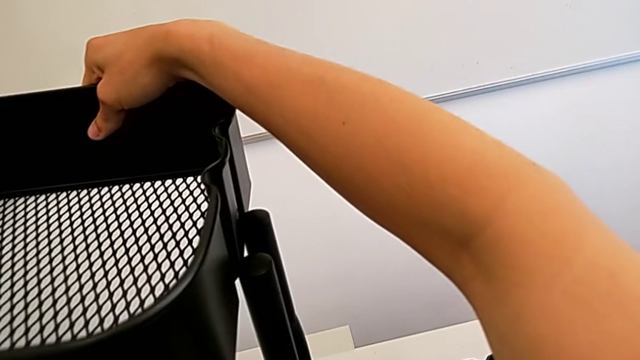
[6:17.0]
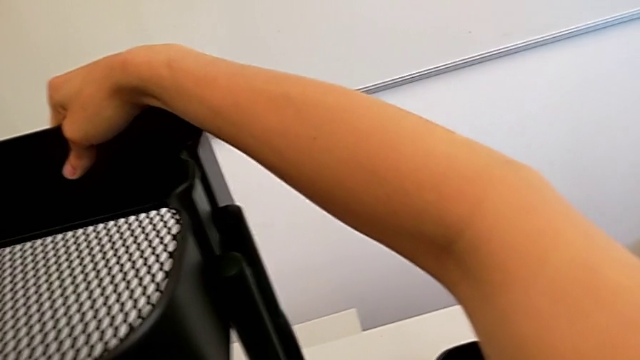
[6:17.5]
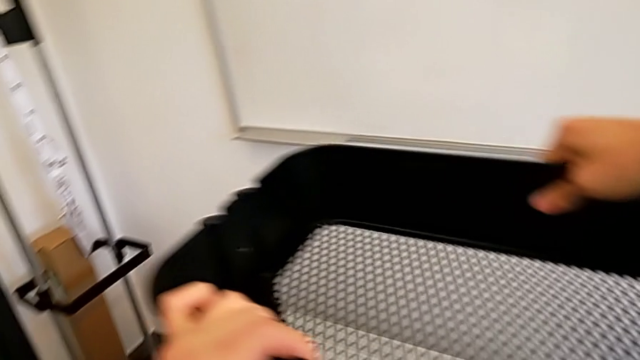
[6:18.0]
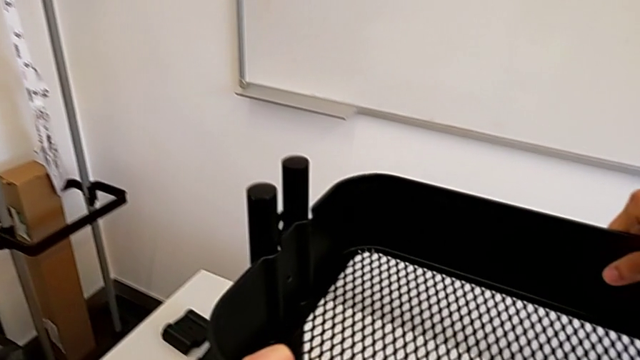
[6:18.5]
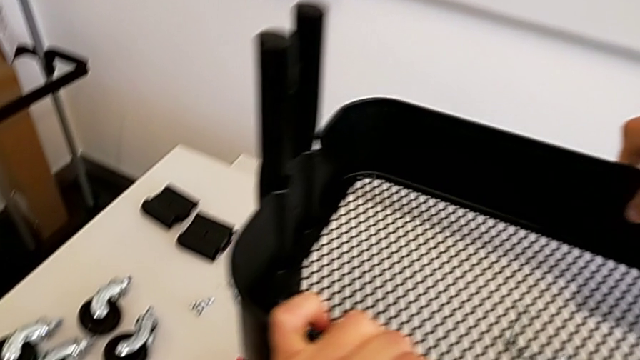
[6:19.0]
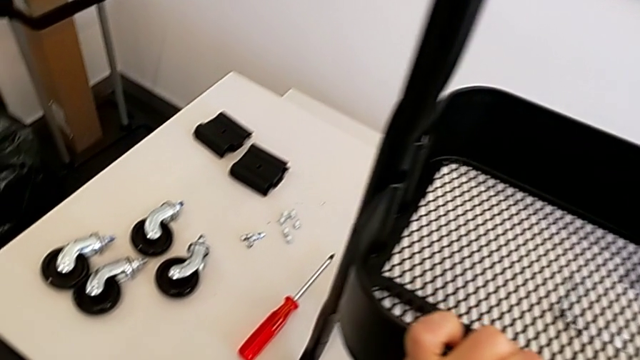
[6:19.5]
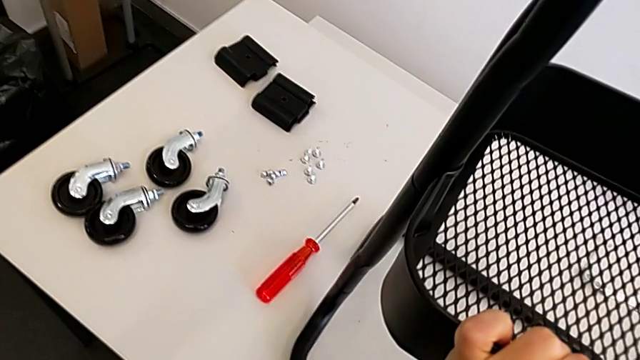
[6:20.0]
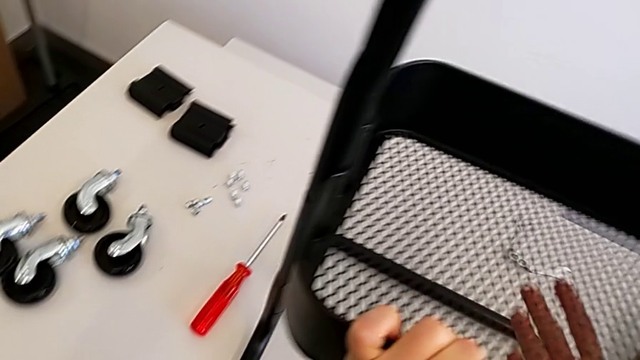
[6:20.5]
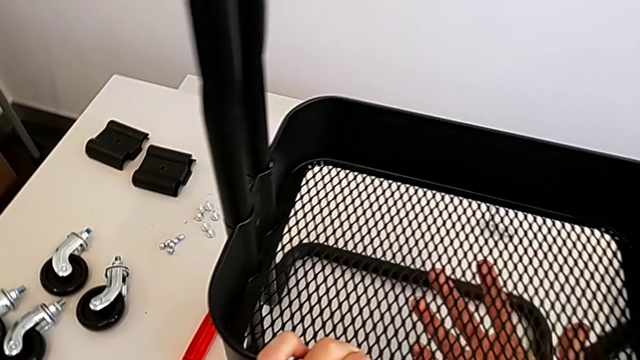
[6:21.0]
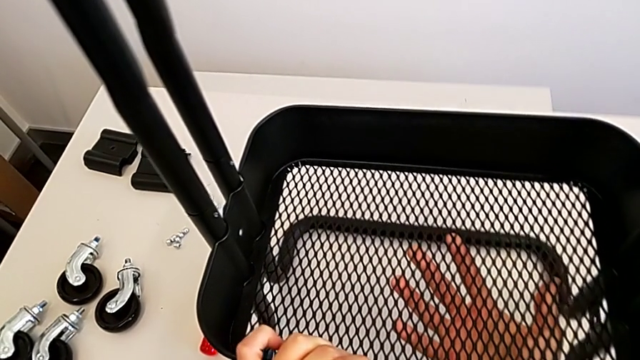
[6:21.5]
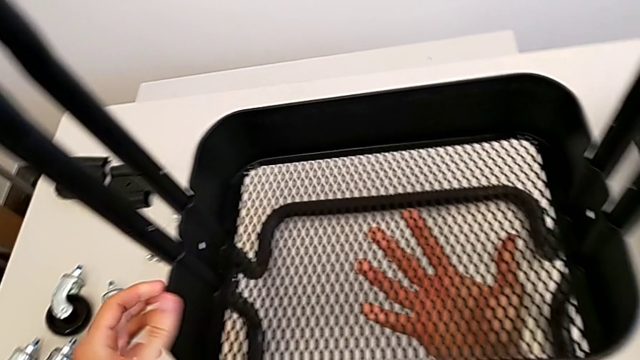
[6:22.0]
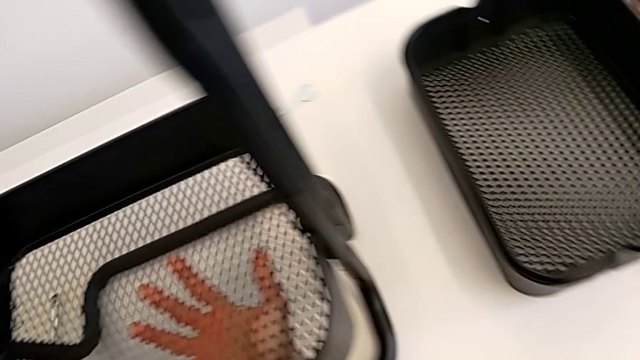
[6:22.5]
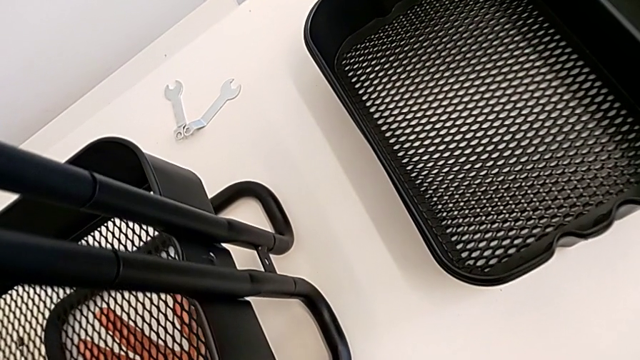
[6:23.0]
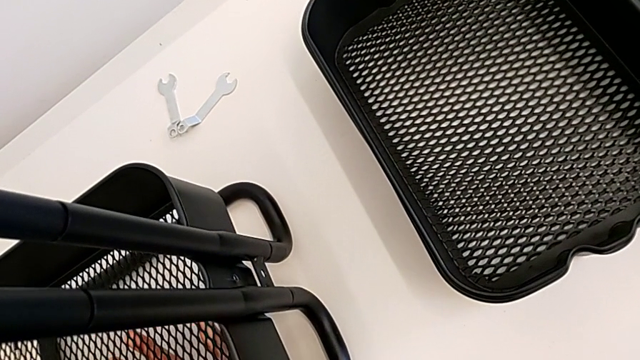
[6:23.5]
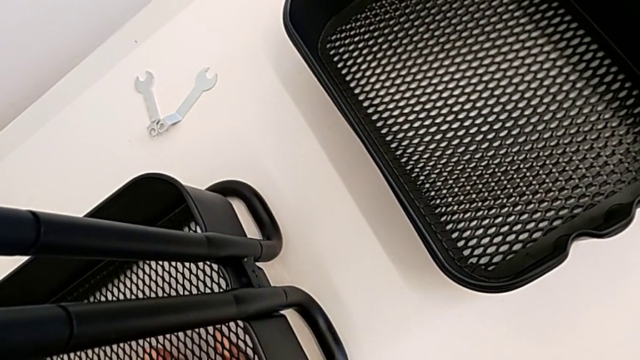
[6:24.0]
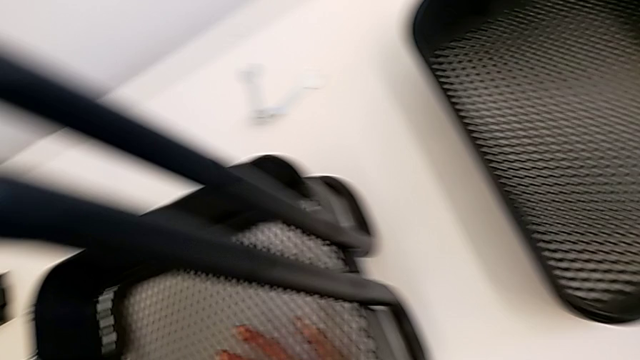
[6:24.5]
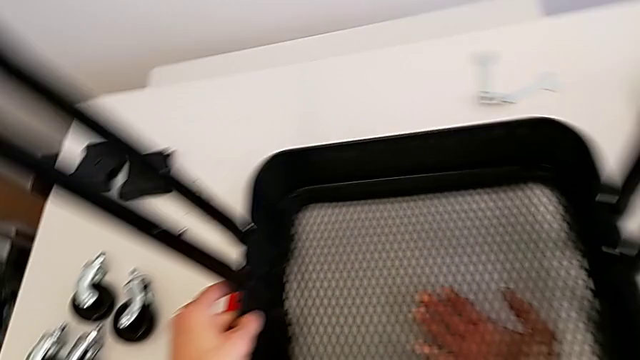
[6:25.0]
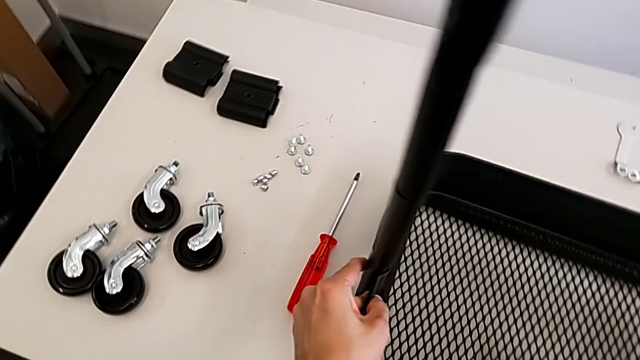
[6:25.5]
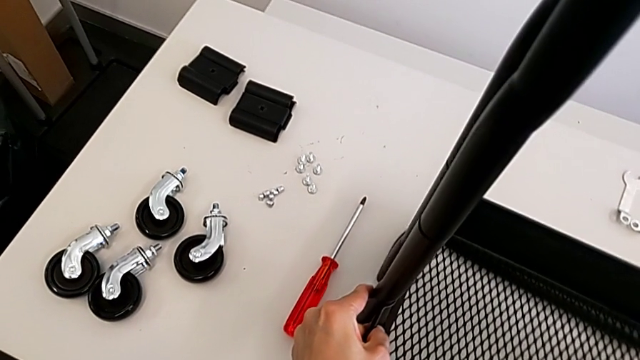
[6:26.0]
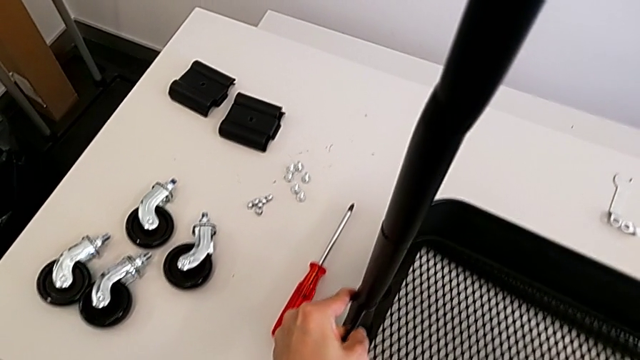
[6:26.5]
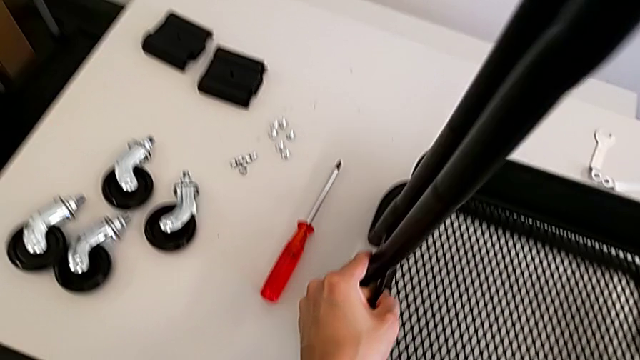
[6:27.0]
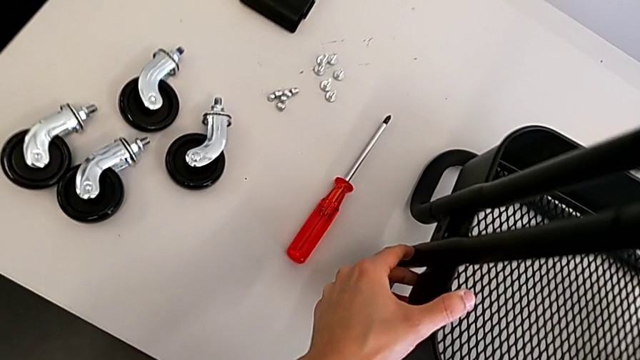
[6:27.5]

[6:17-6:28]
The camera wearer is assembling the bottom tray. They keep aligning the grid tray.

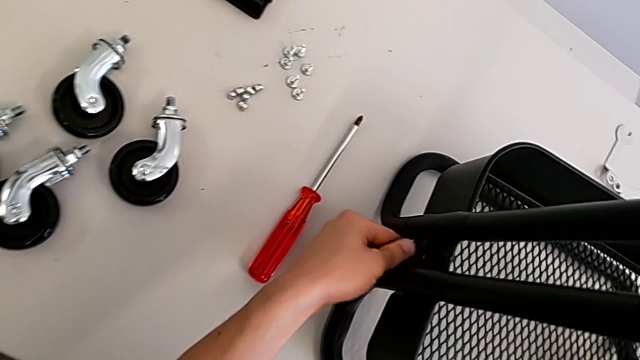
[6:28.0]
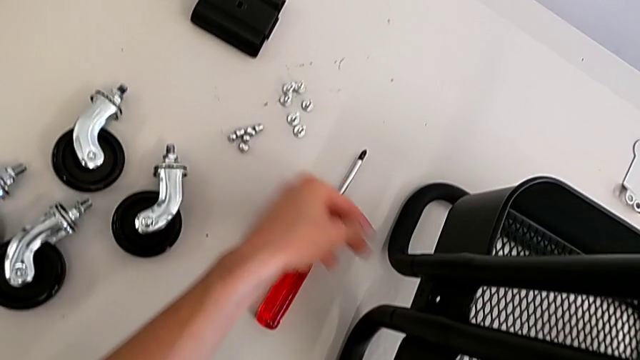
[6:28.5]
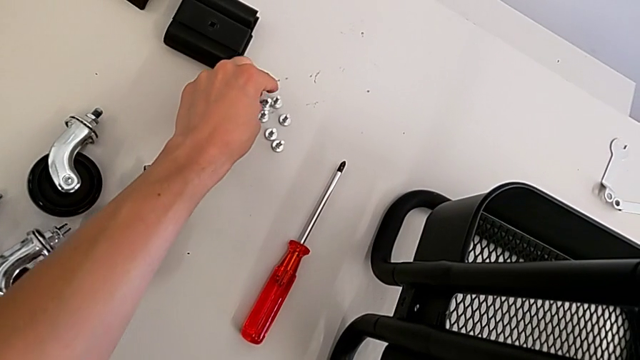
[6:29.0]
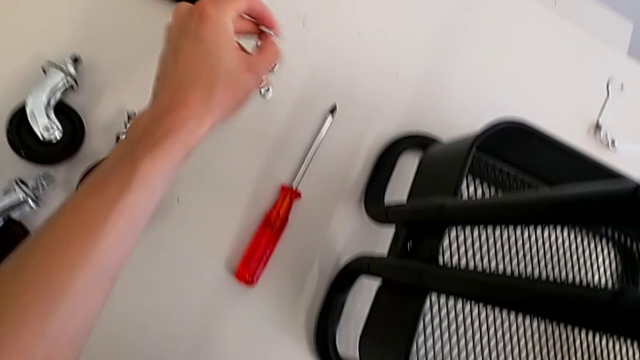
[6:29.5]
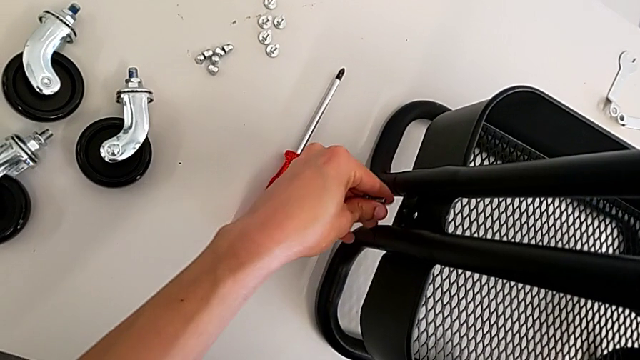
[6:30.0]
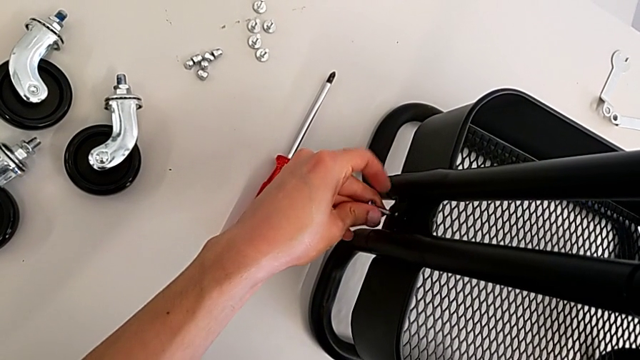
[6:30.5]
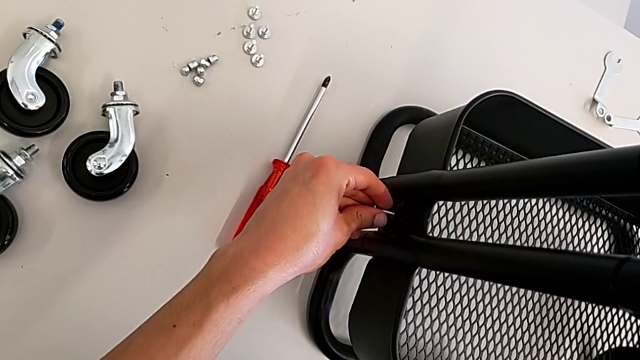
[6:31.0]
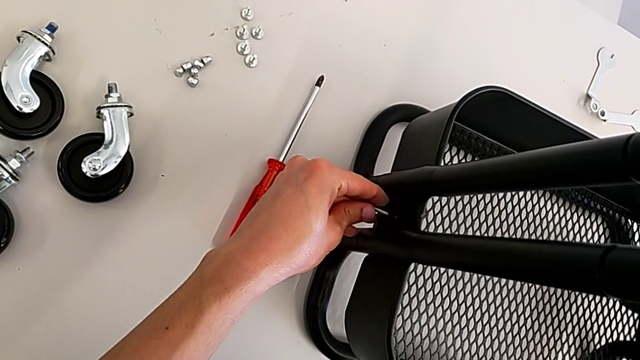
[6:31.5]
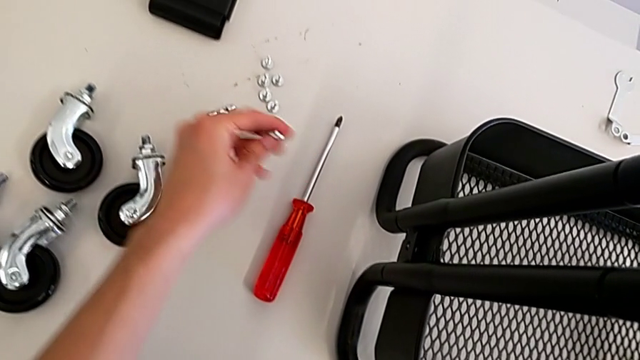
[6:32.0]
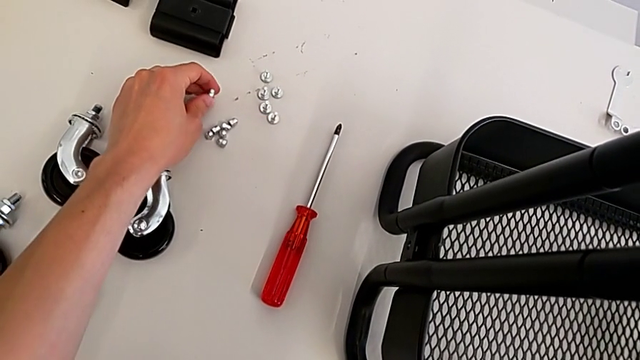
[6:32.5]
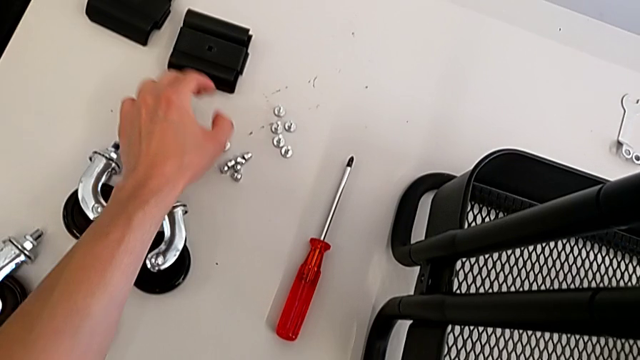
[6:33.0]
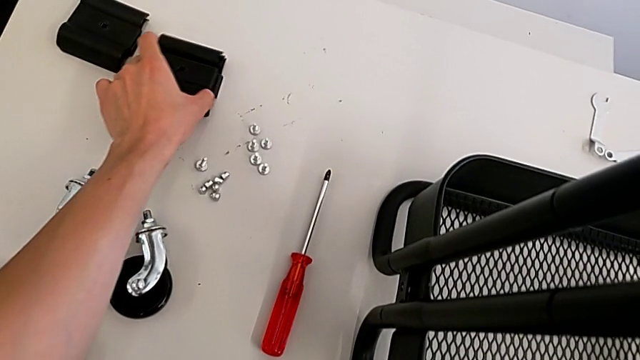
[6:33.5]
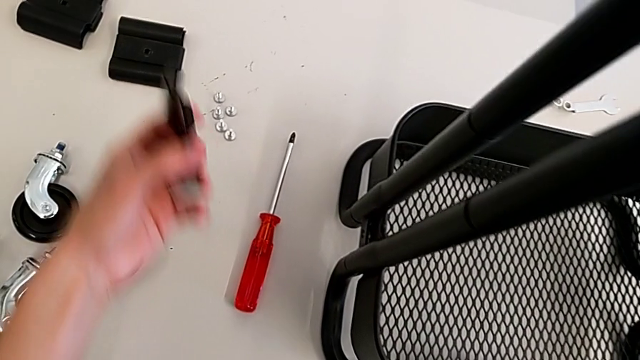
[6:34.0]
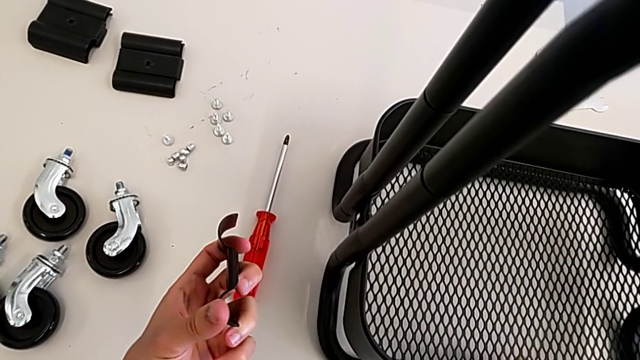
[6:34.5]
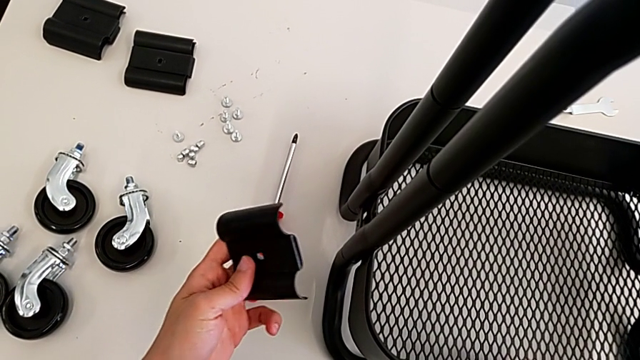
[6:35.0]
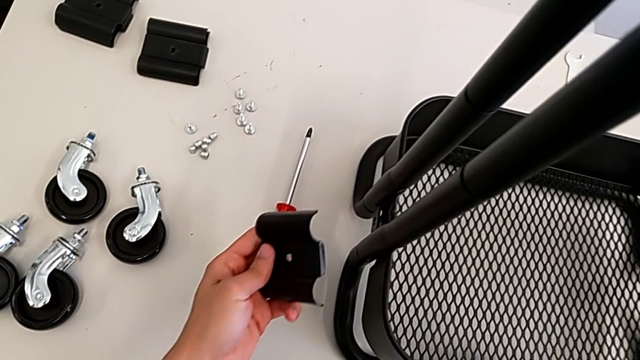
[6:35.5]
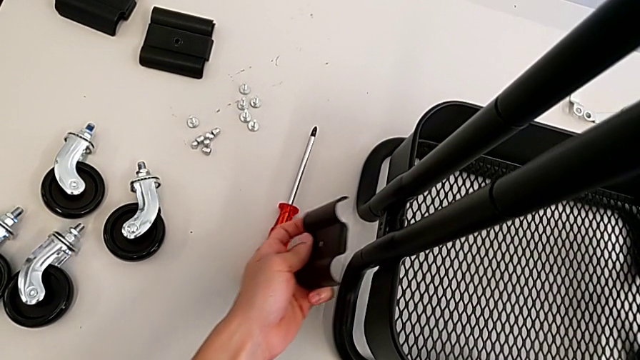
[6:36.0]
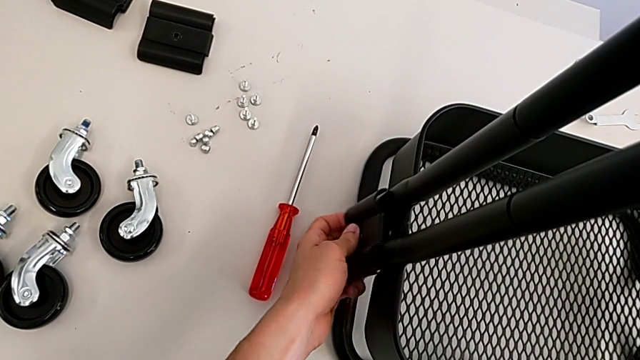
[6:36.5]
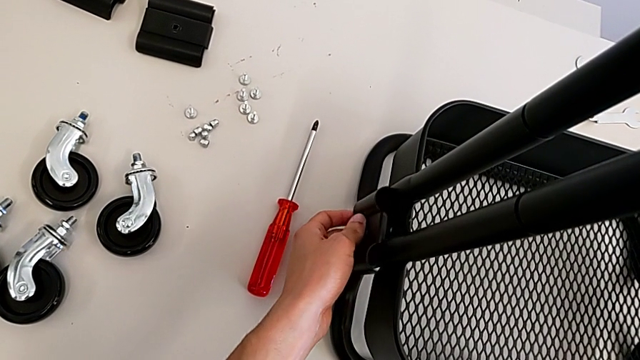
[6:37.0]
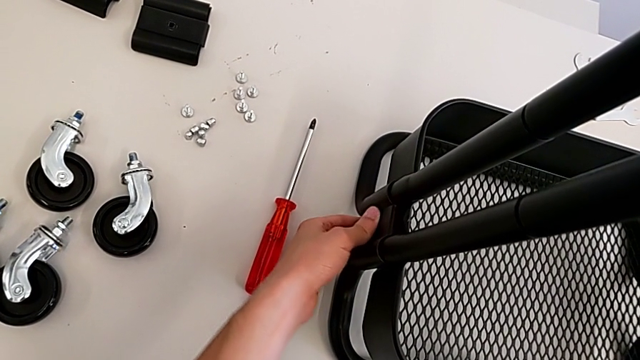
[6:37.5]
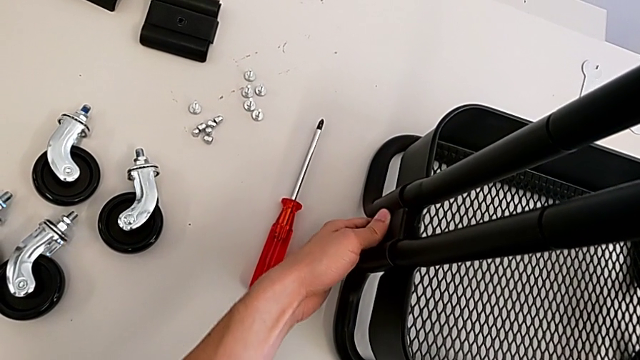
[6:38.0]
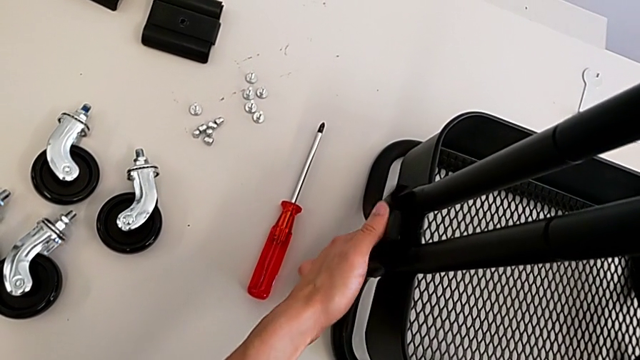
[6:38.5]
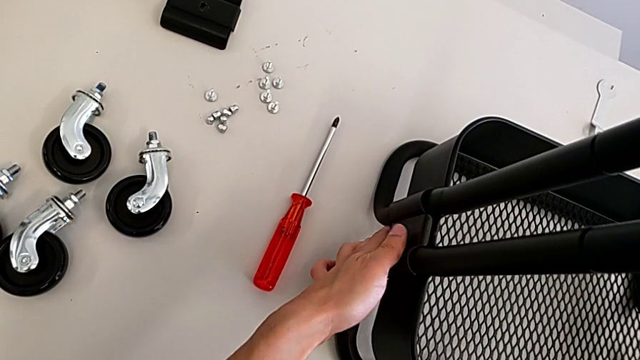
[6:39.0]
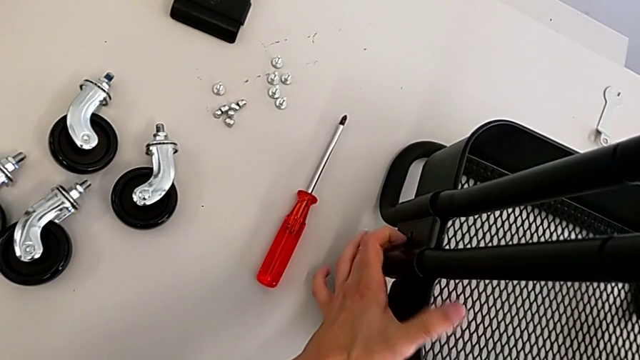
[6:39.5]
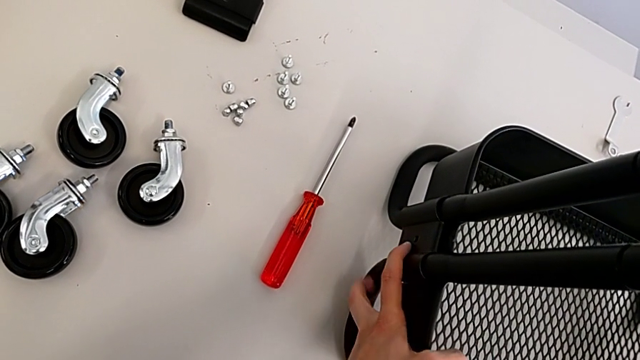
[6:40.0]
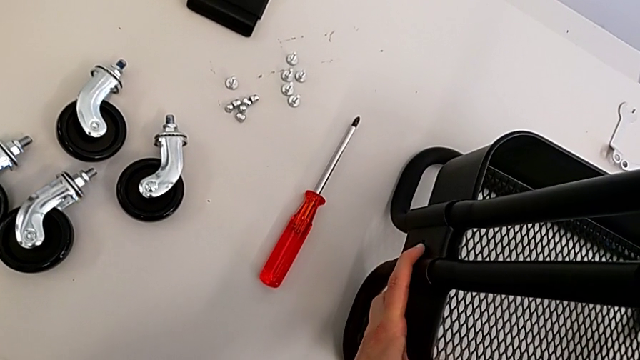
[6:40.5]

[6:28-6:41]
The camera wearer is assembling the bottom tray. They grab the bolt, place it, grab the grid tray and align it.
